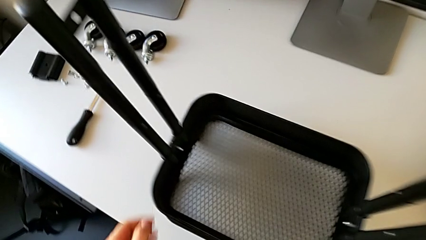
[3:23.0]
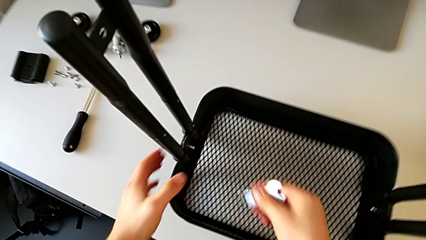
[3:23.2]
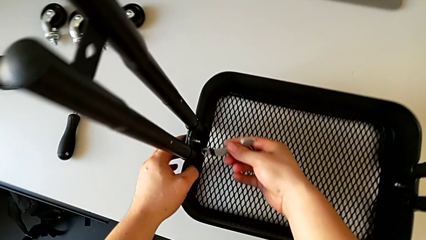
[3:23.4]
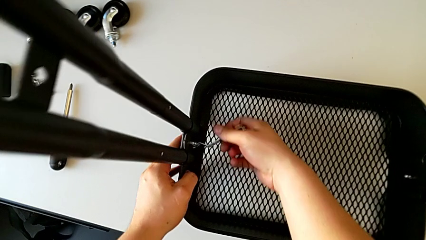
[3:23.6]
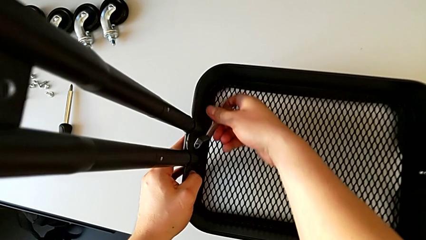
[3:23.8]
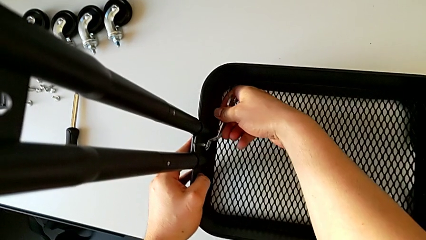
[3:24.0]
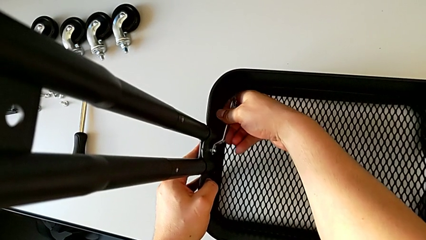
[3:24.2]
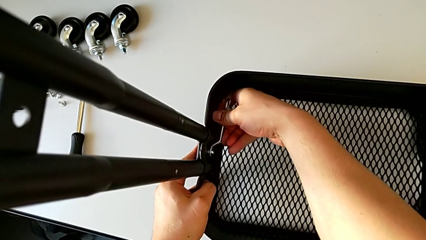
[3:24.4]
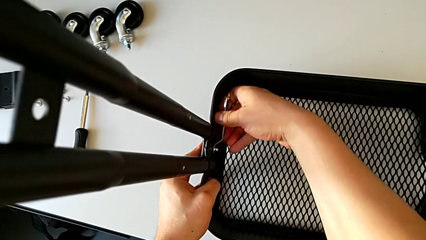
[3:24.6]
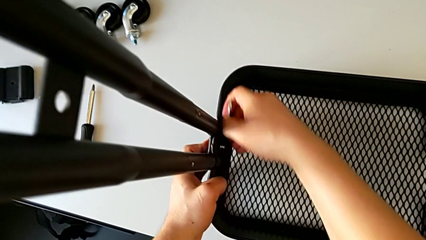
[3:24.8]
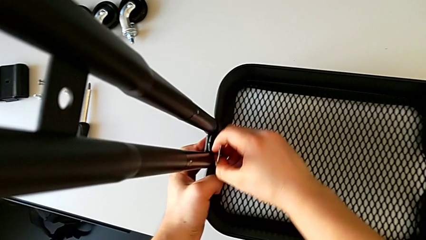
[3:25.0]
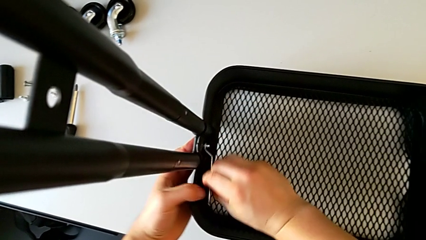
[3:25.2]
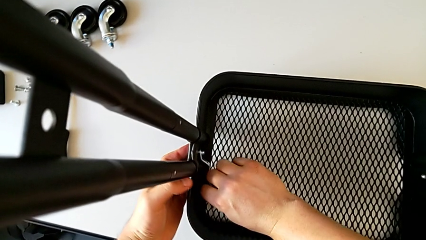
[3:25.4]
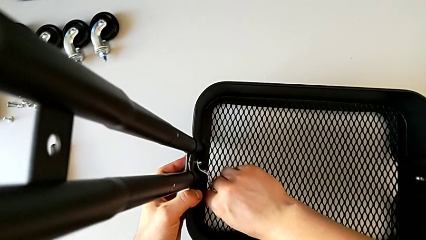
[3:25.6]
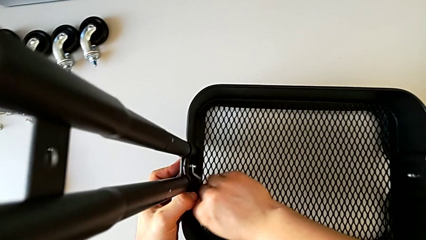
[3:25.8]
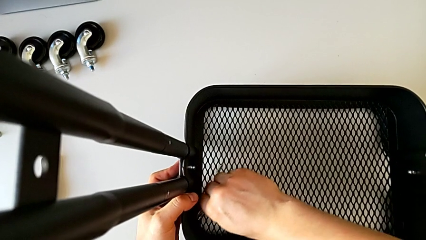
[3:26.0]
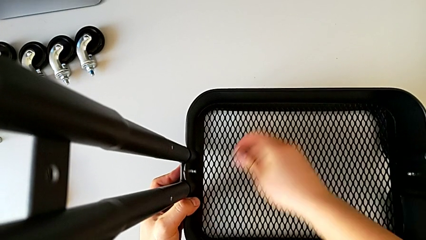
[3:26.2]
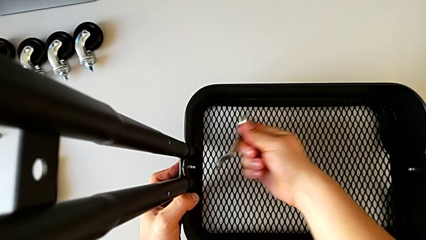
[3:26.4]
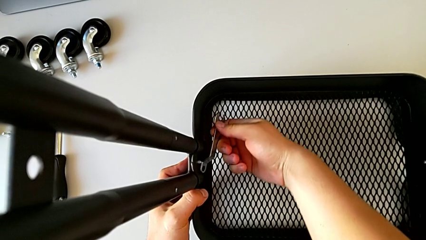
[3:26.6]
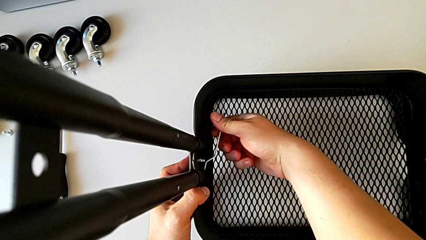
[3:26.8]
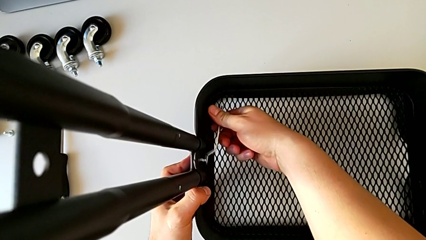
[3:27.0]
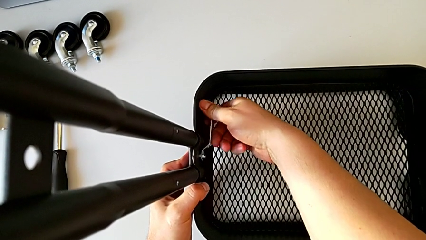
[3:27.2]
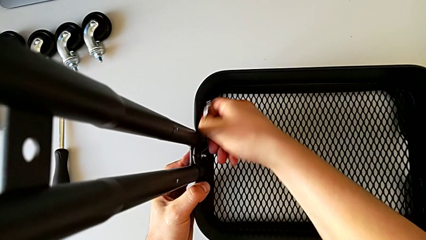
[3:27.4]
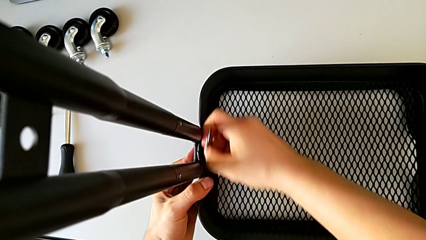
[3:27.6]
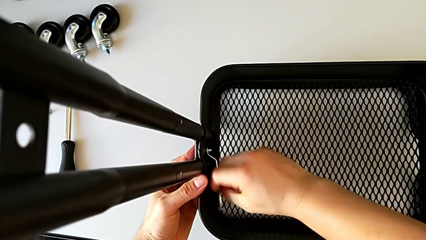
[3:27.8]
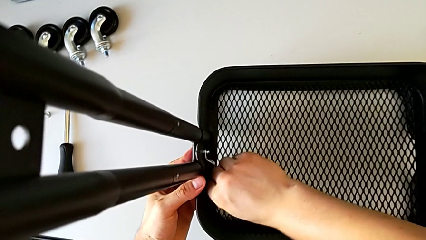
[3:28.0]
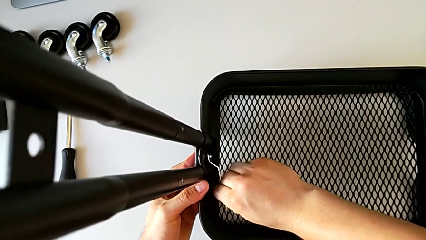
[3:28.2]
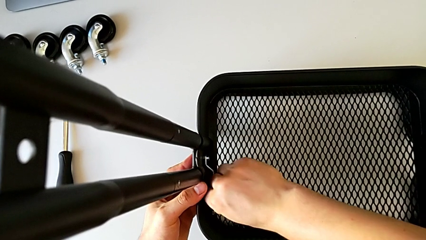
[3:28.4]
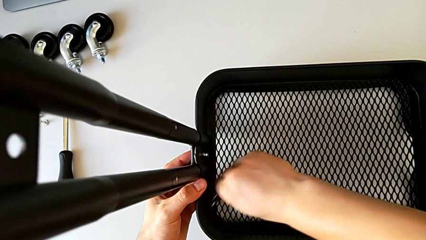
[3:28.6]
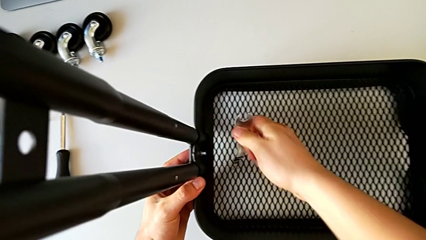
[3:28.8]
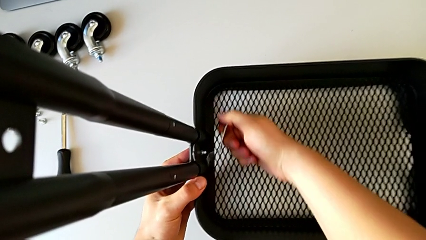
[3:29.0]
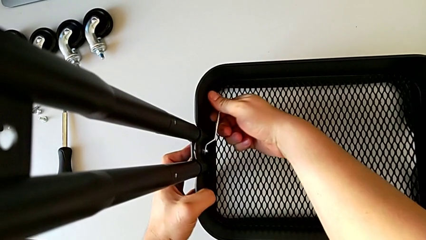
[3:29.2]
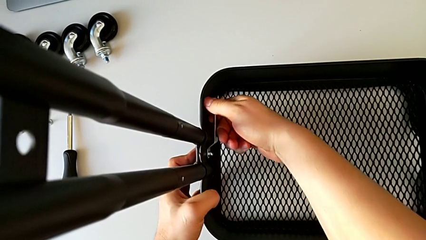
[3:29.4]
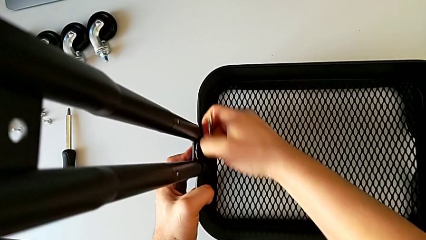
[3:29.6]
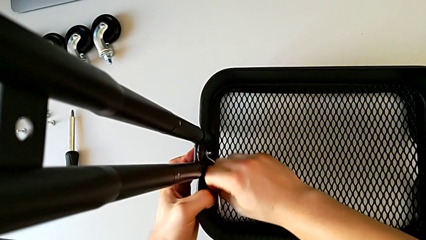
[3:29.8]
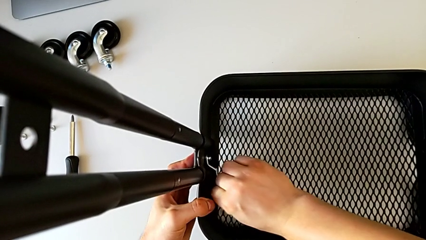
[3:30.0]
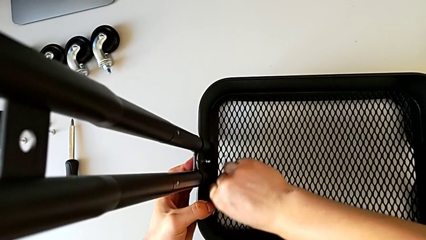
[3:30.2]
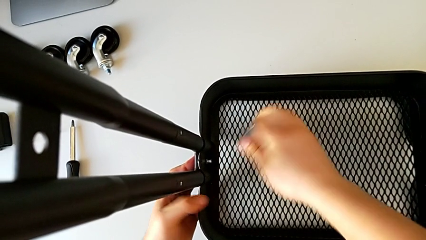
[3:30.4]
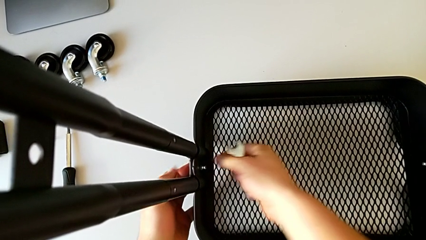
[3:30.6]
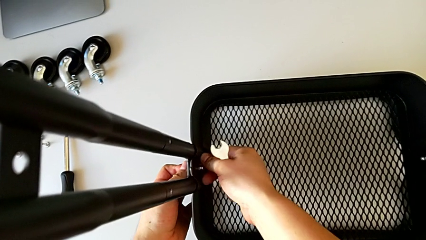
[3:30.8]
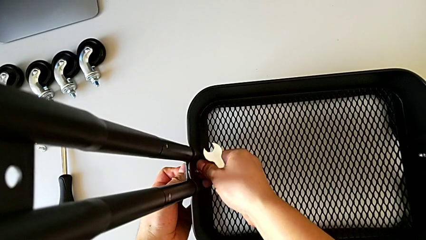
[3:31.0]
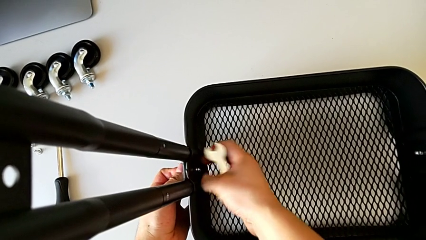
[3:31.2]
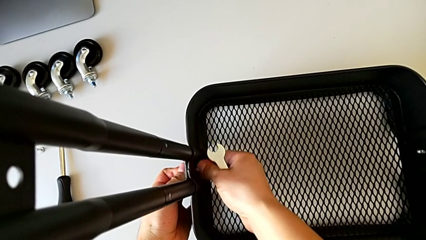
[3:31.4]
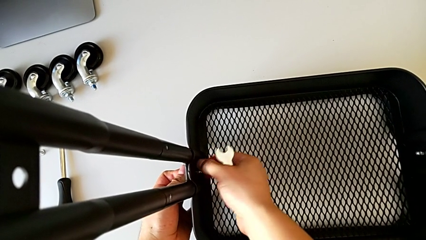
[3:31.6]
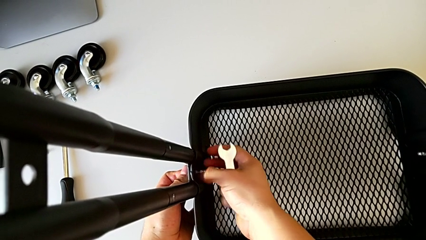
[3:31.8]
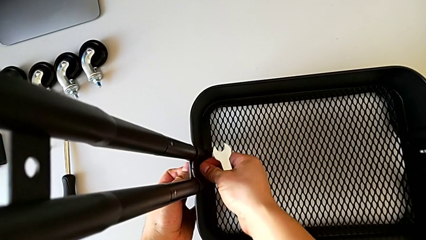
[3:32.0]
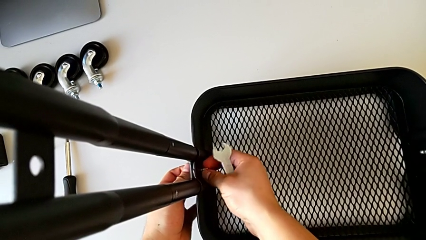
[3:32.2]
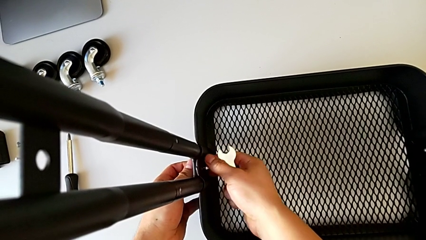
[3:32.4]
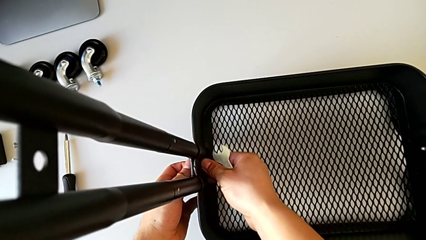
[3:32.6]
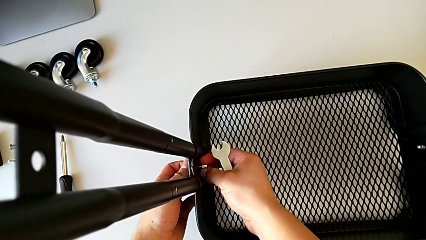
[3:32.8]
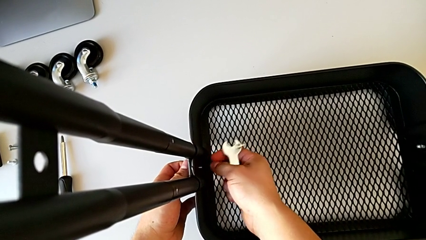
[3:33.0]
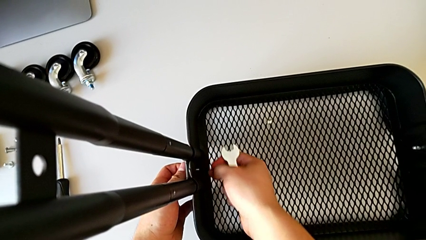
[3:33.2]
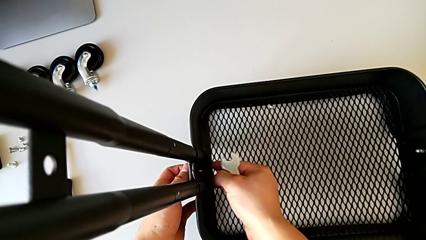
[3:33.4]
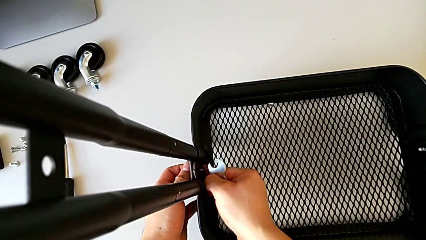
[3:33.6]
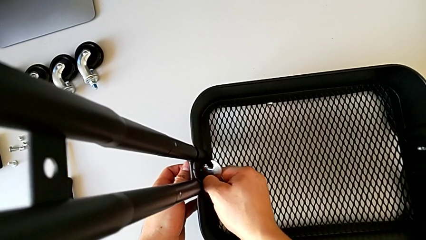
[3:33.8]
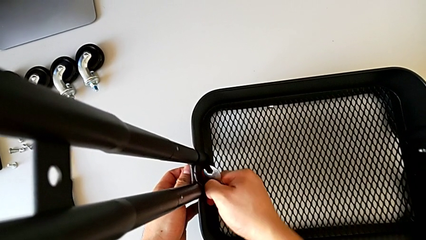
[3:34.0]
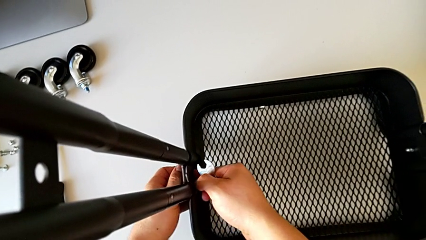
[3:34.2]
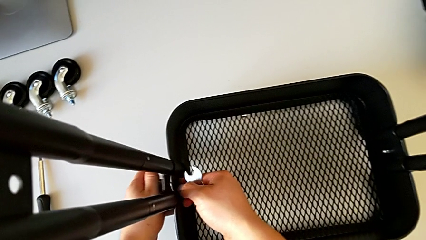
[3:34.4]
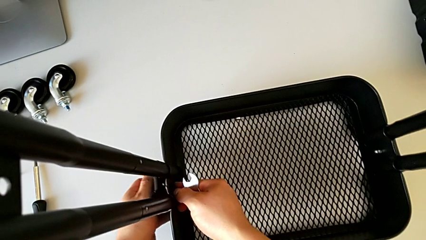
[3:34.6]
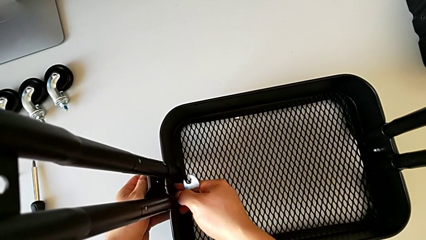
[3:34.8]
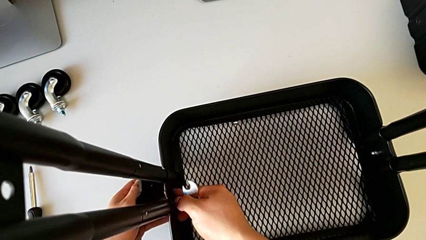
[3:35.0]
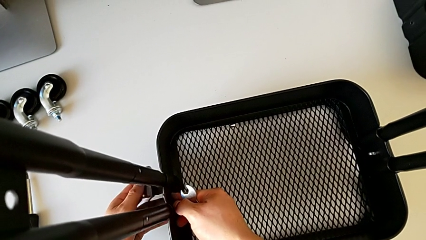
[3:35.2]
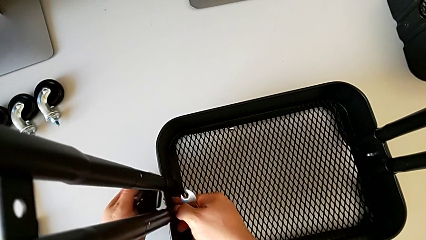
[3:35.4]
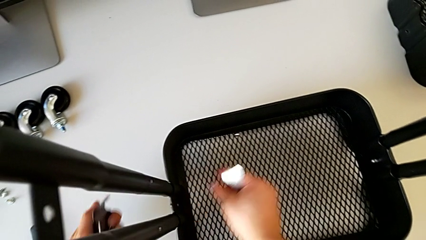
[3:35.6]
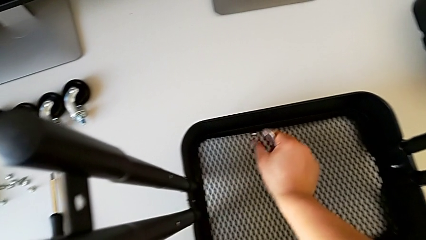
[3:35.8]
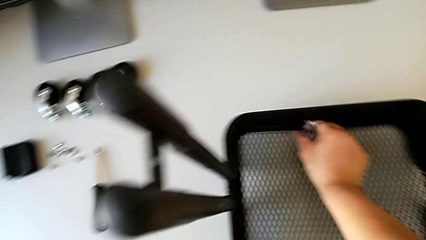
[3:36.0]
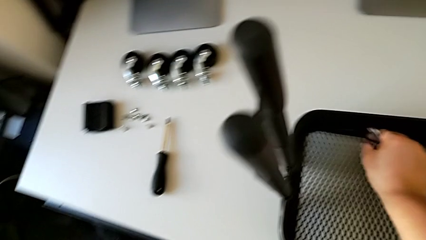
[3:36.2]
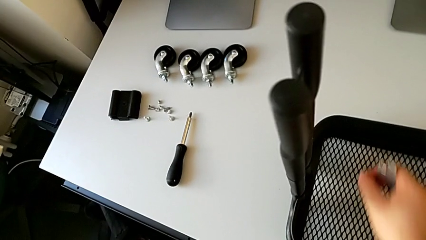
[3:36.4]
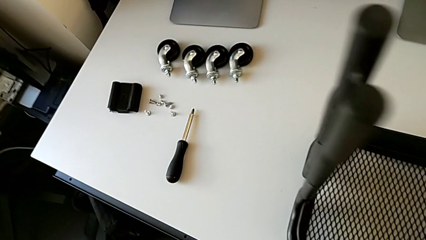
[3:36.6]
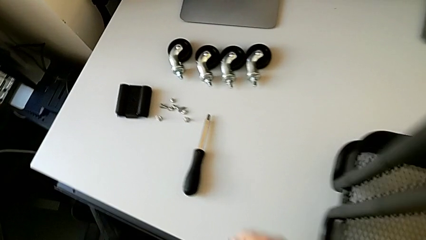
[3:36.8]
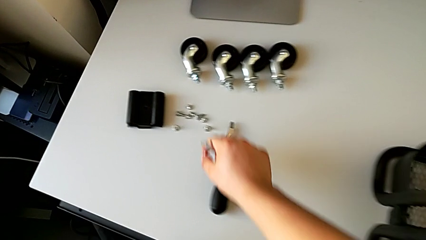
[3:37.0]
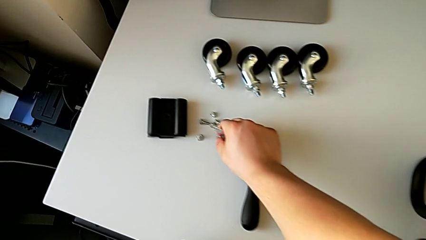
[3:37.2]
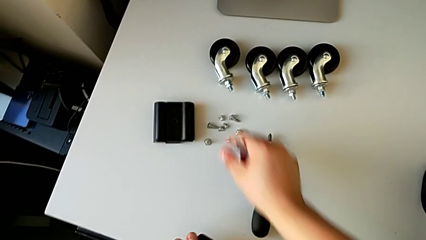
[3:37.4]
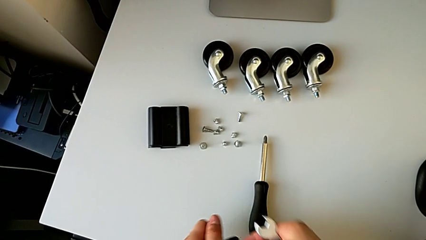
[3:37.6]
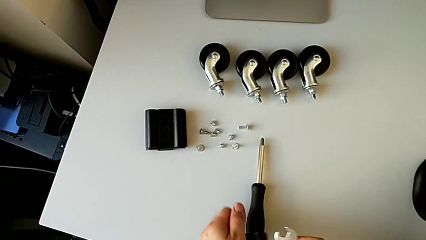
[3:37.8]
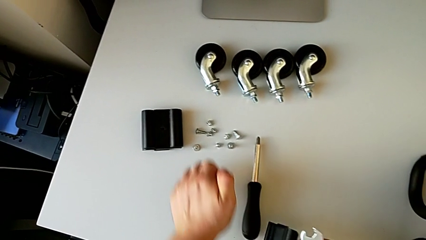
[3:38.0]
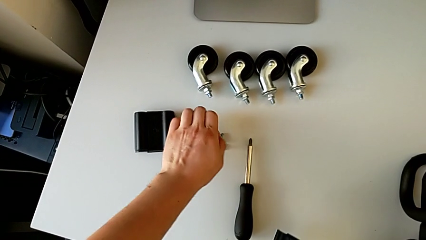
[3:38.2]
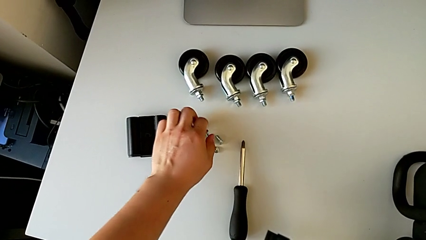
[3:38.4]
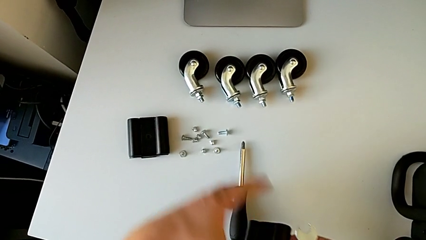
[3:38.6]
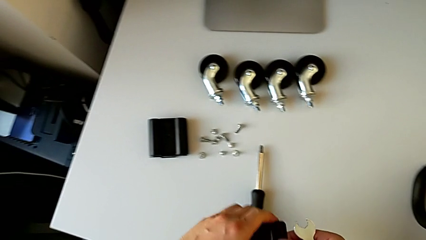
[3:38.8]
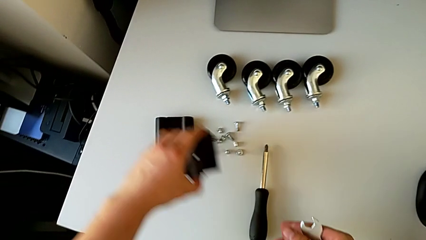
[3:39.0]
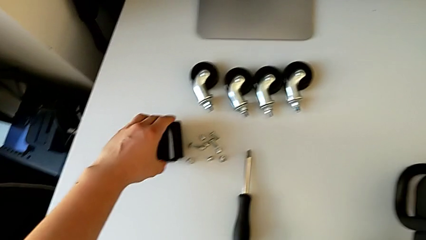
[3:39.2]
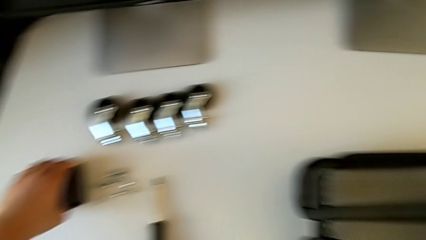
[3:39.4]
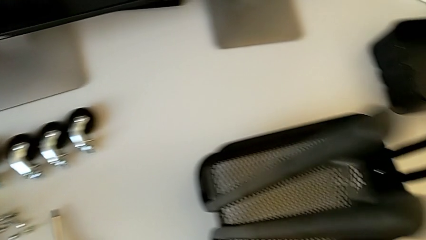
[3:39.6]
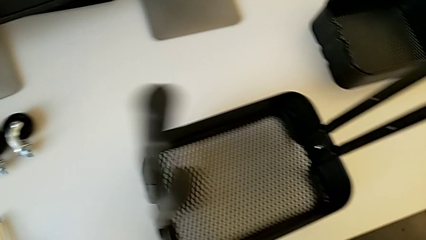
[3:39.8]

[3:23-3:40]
The camera wearer is disassembling the bottom tray. They insert the hexagonal wrench, unscrew the hexagon cap nut, withdraw the hexagonal wrench, unscrew the hexagon cap nut, wrongly drop it, disassemble the bracket, disassemble the bolt, grab the hexagon cap nut, place it, place the bolt and place the bracket.
